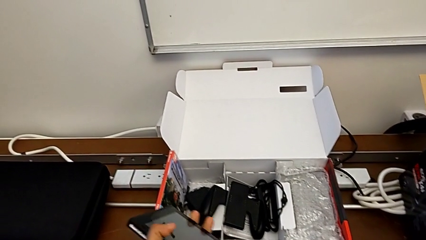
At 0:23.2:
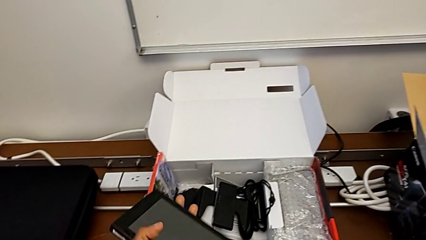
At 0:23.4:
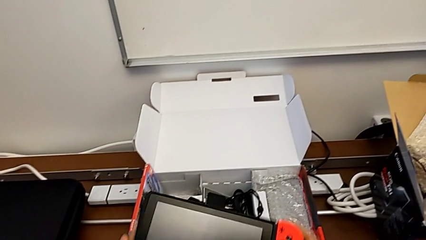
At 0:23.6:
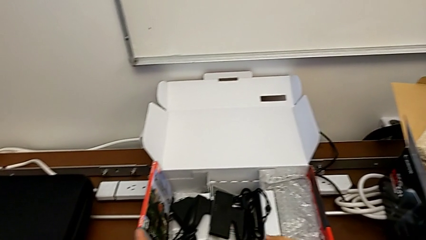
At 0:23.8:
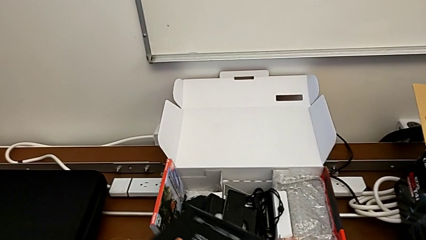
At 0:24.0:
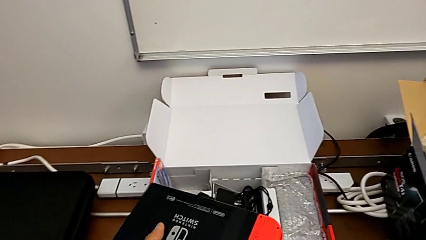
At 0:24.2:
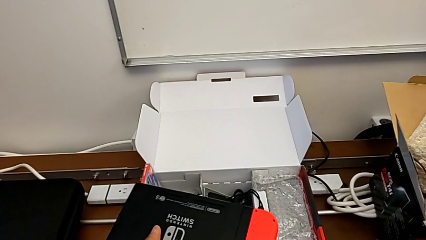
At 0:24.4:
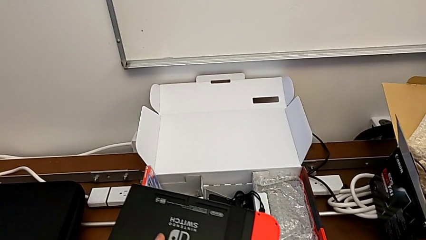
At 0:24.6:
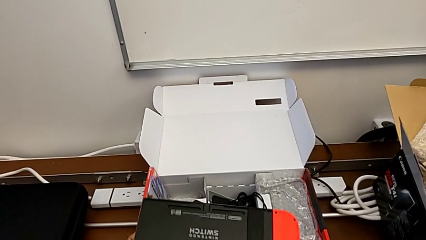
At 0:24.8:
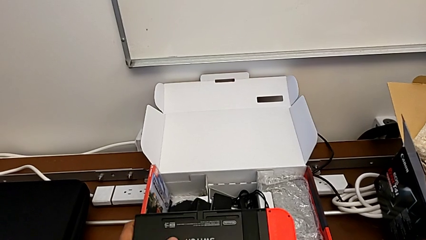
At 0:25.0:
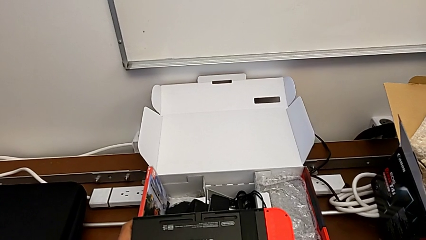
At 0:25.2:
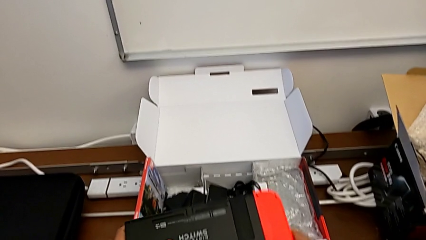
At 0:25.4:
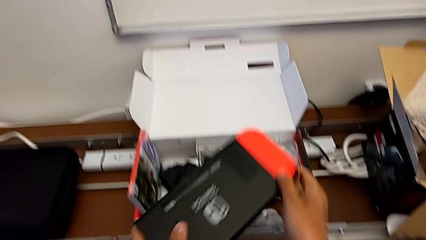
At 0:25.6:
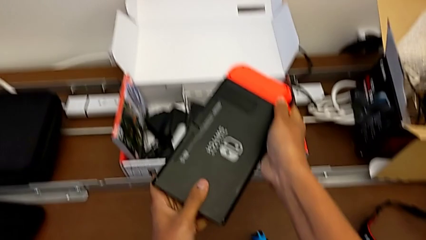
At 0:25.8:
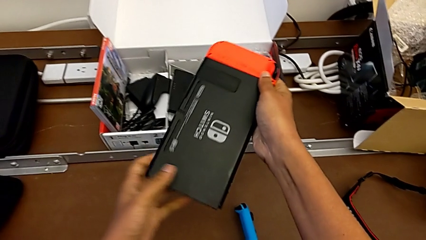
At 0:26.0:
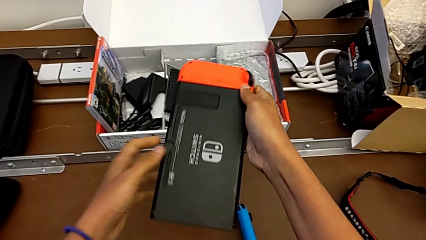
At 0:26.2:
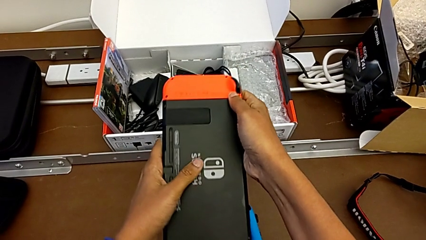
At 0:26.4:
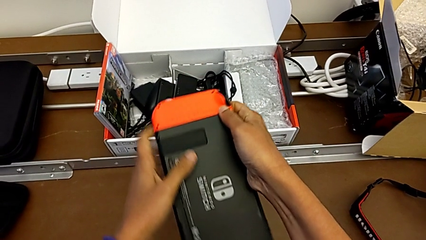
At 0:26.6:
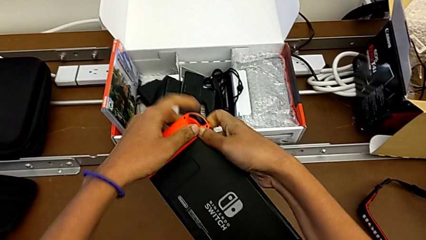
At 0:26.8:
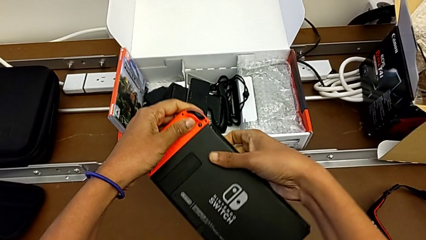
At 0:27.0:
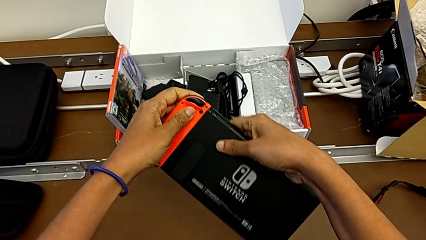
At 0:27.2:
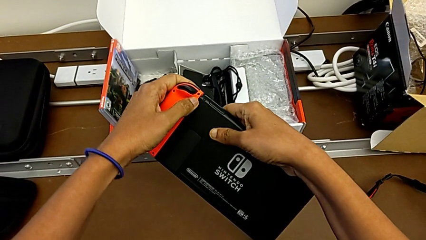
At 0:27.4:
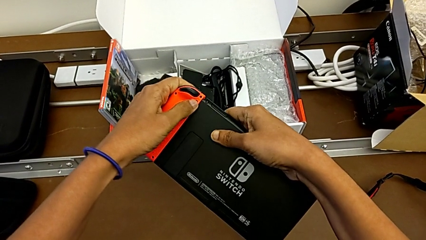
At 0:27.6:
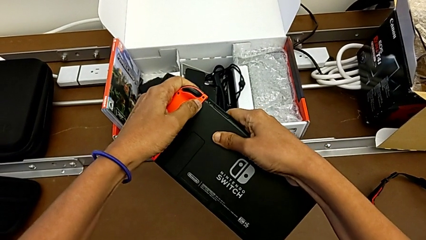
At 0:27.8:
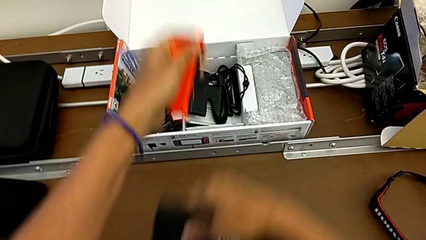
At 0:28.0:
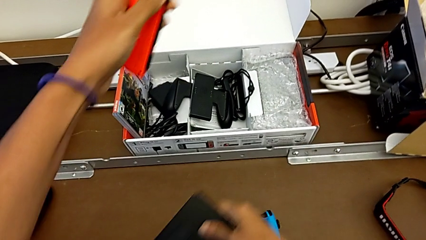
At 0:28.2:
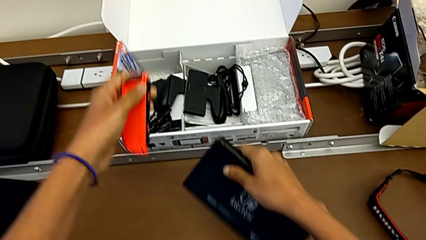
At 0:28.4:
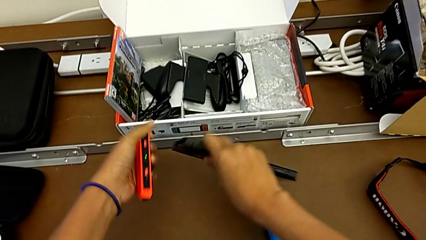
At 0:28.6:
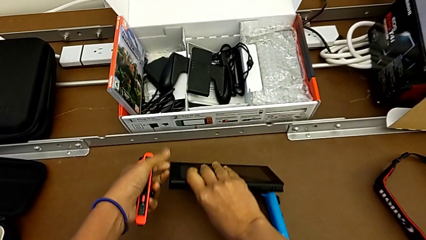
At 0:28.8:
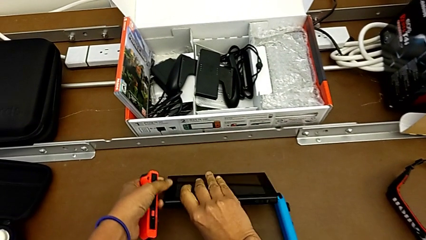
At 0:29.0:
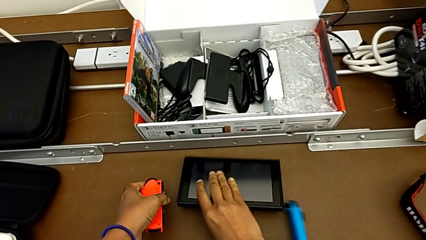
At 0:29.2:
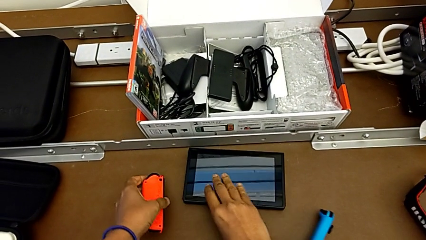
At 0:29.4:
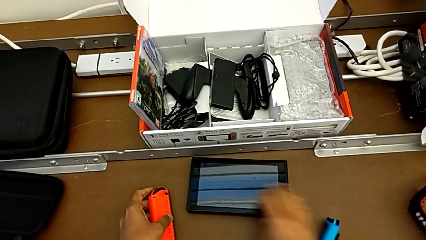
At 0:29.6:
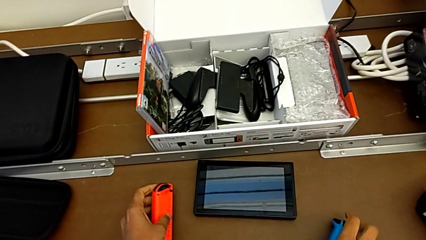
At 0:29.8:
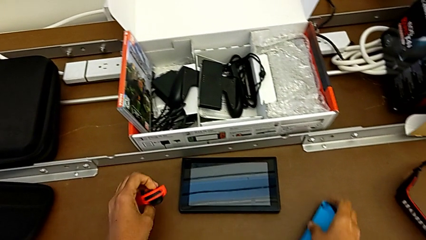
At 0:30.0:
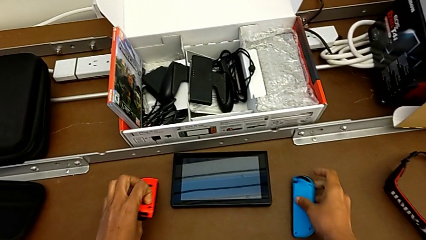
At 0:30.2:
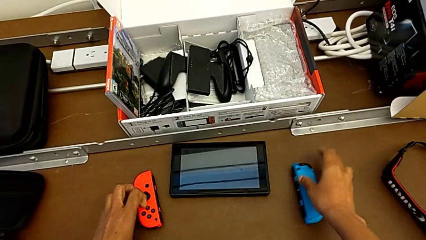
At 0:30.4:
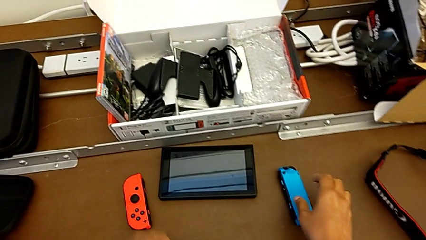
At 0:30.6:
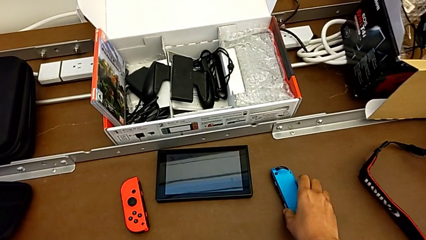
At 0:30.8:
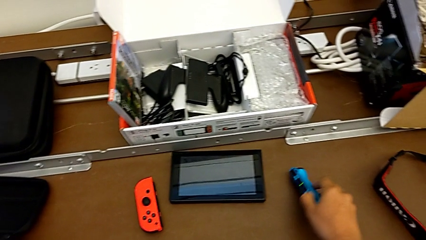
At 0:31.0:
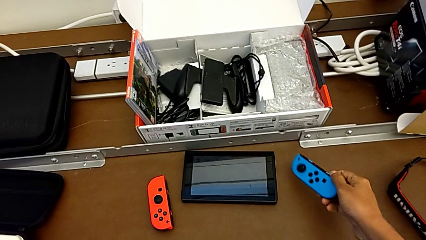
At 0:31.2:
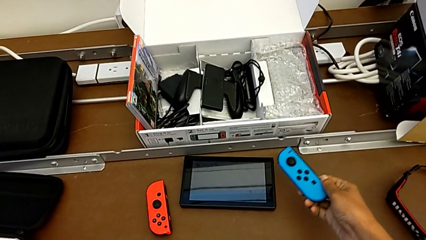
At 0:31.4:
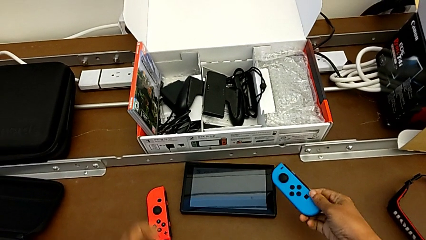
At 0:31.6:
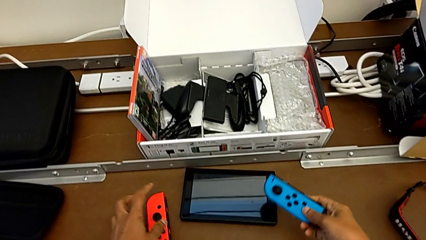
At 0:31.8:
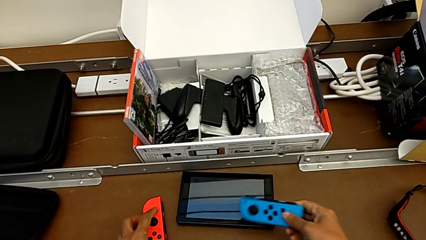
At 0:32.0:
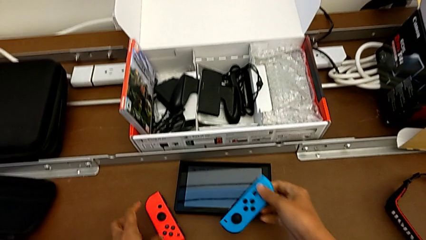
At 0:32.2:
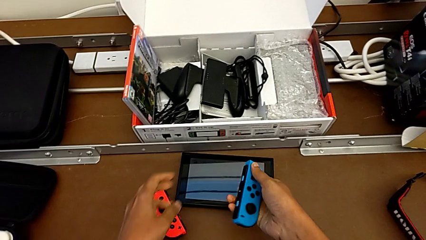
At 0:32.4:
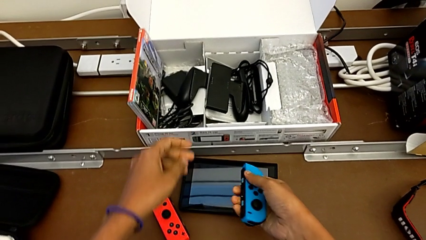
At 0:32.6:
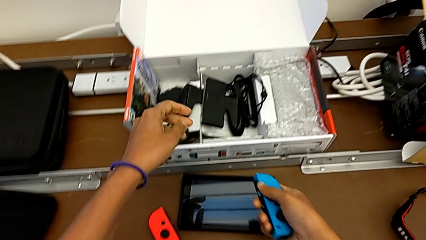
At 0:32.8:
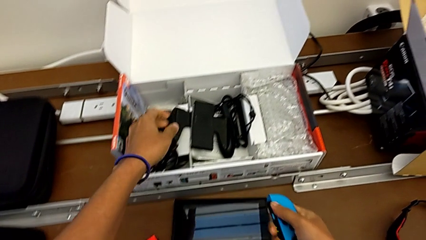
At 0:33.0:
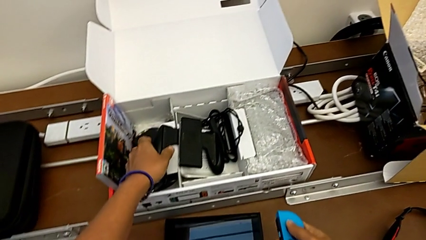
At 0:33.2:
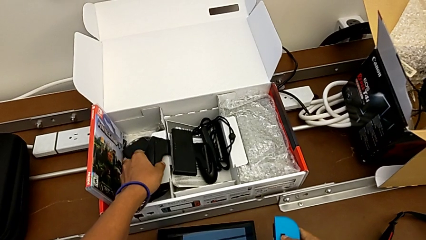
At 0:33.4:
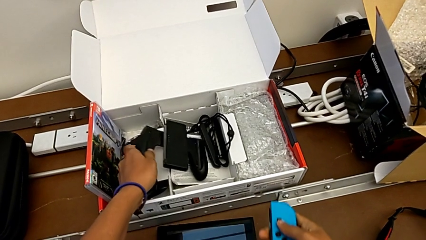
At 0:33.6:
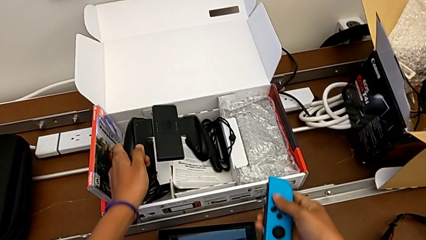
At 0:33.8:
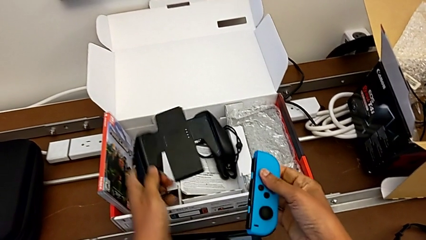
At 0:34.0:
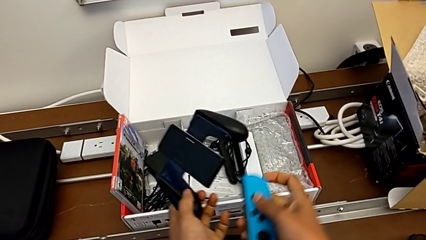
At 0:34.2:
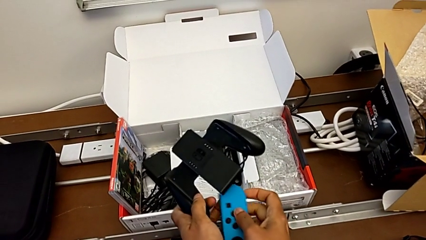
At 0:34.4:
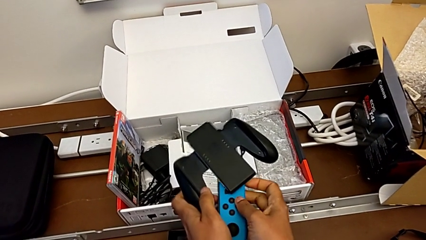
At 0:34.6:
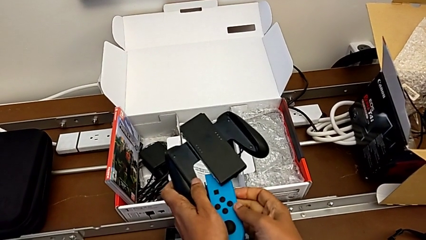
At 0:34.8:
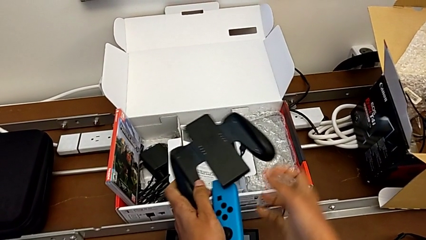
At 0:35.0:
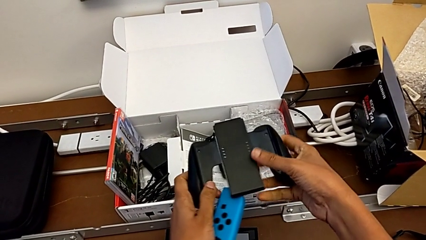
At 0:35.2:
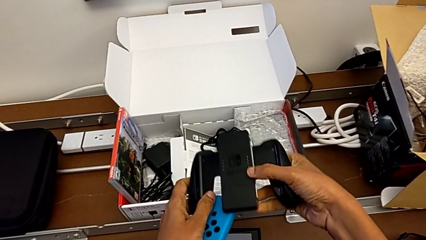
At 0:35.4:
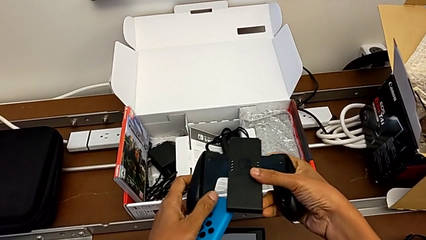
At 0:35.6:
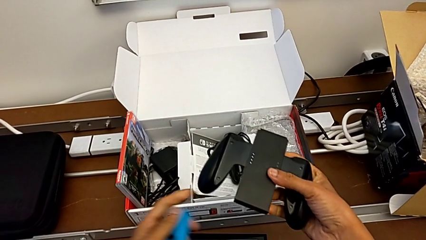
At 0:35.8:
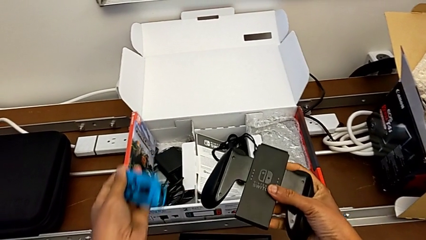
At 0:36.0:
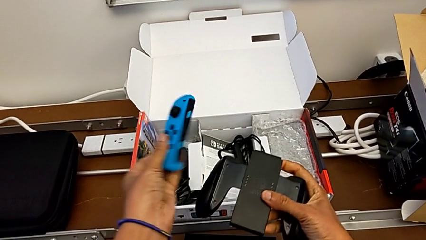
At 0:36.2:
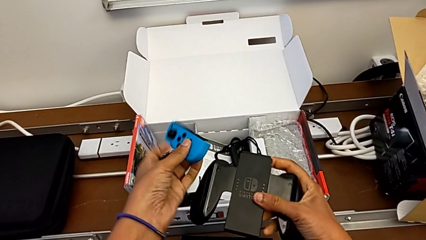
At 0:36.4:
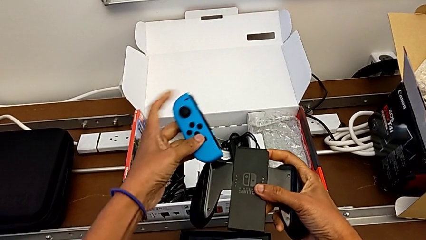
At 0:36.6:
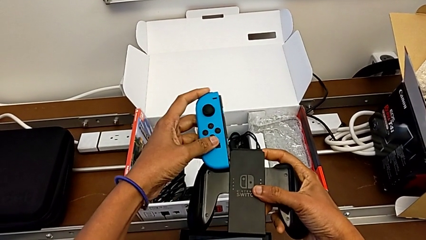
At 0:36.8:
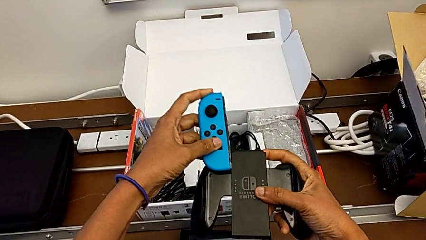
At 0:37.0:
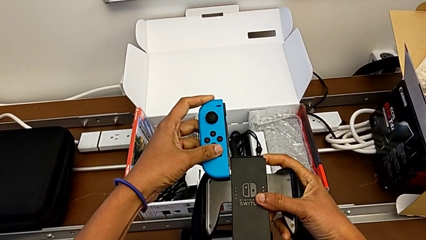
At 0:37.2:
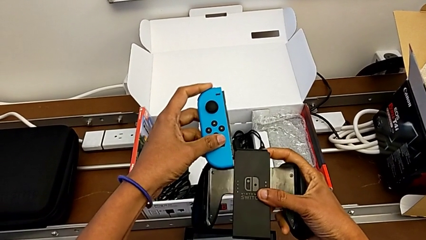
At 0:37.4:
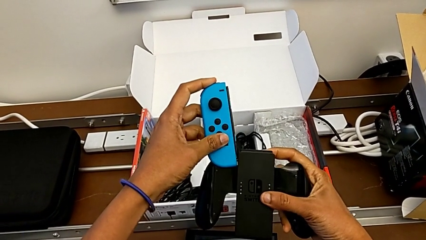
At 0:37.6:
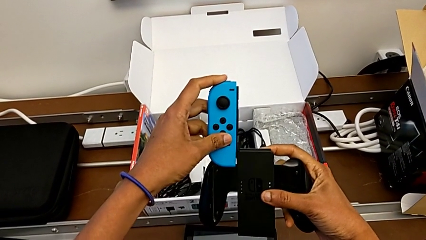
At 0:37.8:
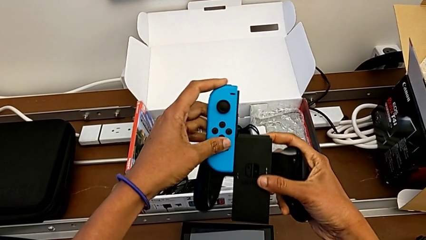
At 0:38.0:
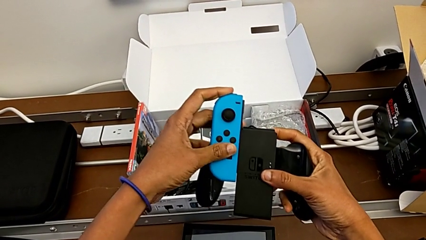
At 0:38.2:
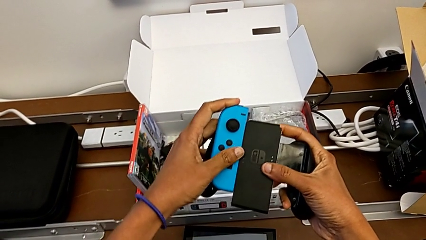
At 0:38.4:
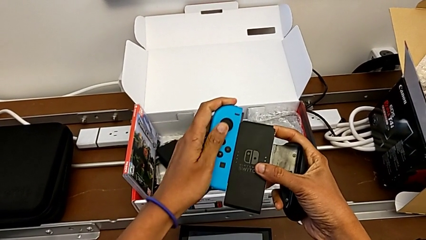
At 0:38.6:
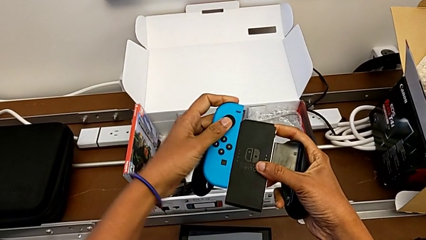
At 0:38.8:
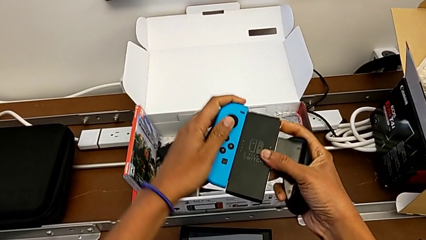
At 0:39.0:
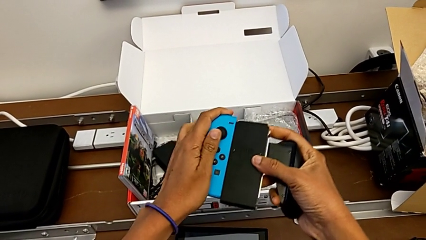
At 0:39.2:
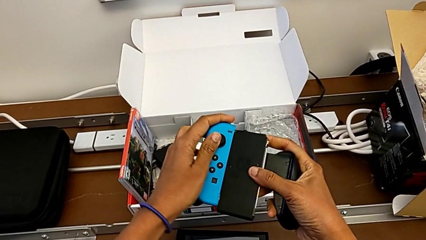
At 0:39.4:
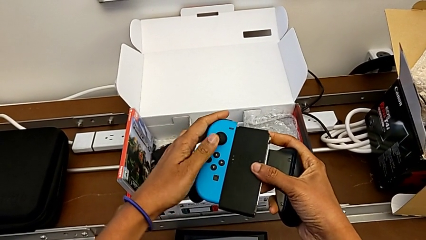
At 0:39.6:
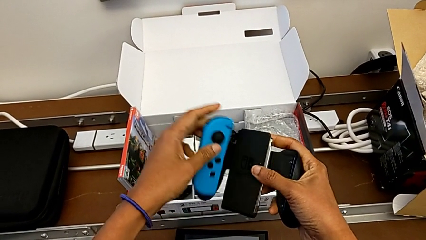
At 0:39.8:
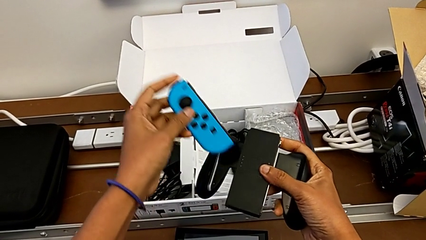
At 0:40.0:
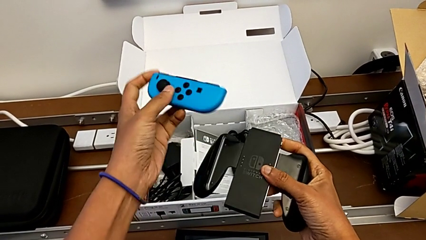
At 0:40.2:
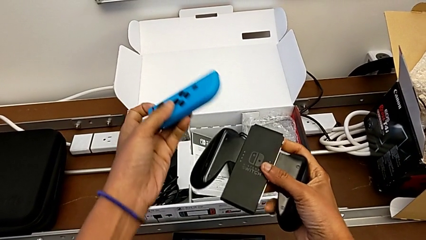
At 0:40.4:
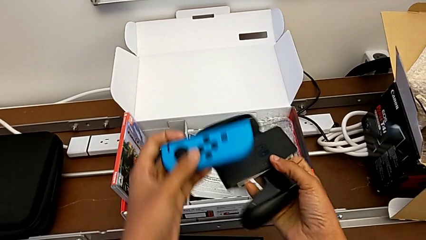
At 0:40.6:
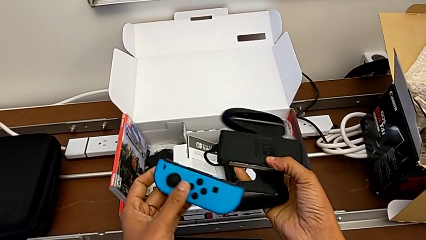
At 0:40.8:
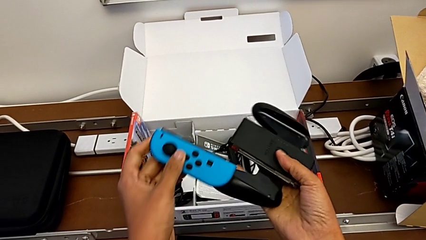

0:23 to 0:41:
The camera wearer is changing their grip from handheld mode to the comfort grip. They withdraw the Joy-Con controller, place the Nintendo Switch, grab the Joy-Con controller, grab the comfort grip and assemble the Joy-Con controller.
